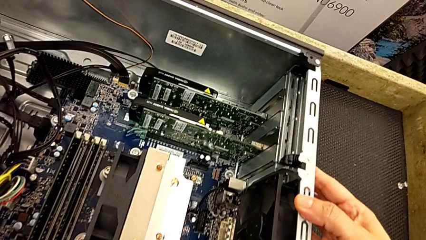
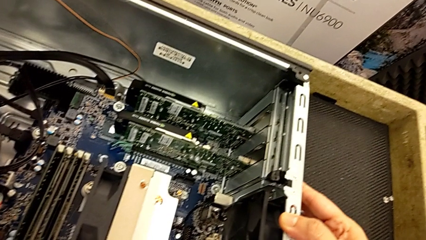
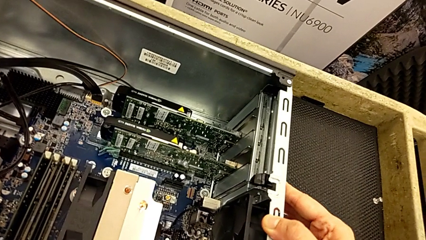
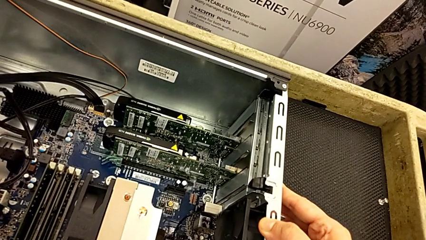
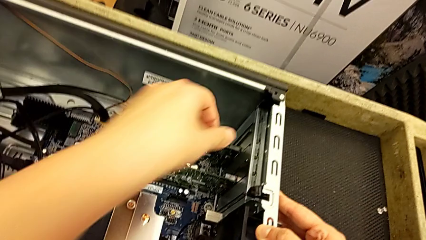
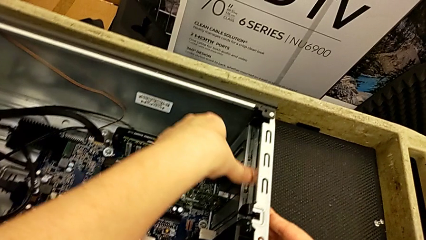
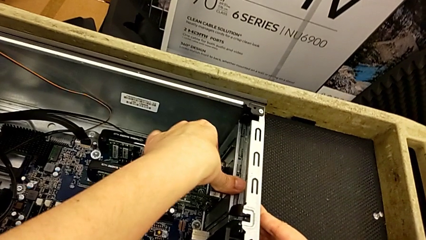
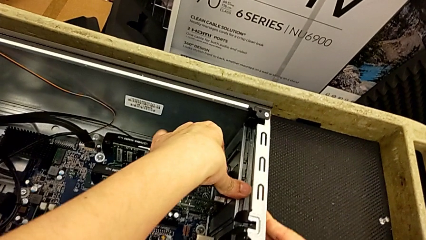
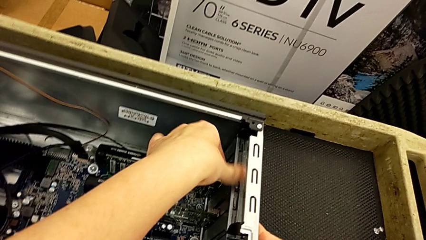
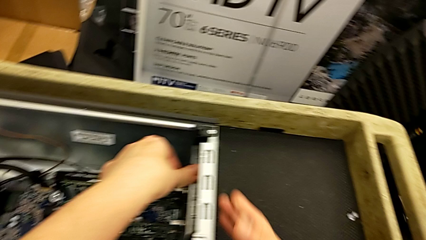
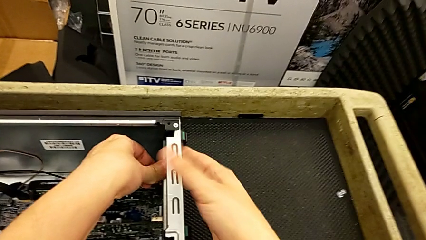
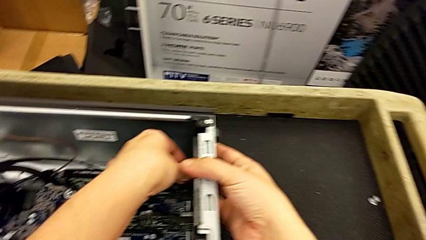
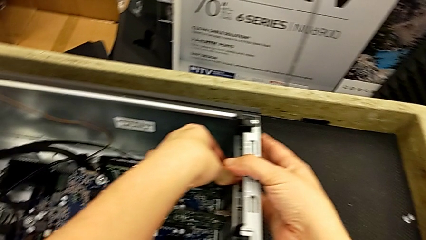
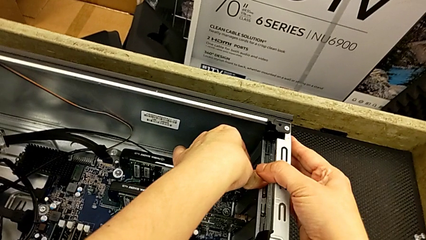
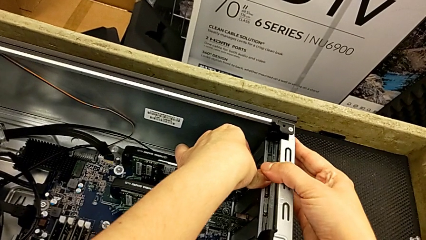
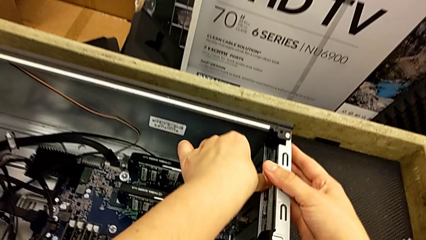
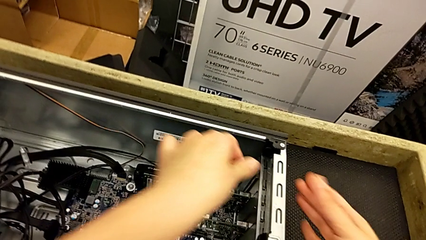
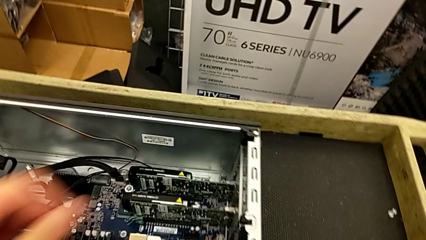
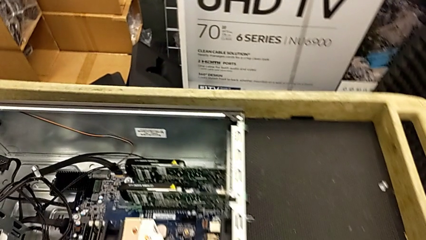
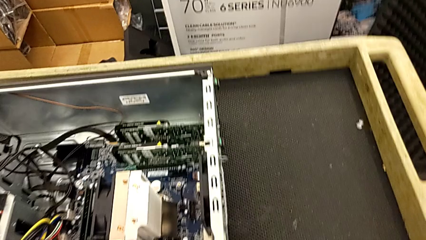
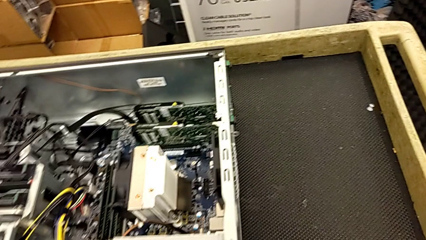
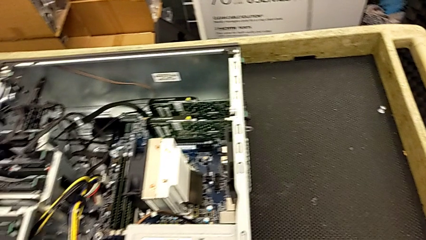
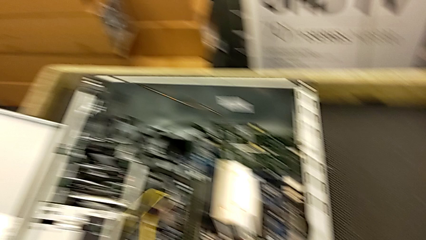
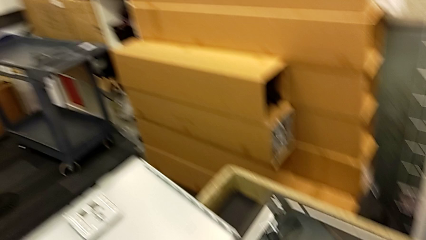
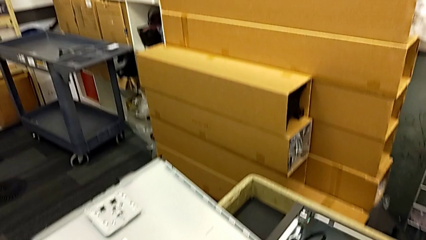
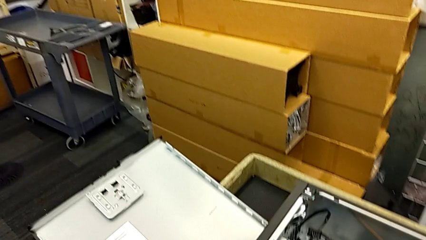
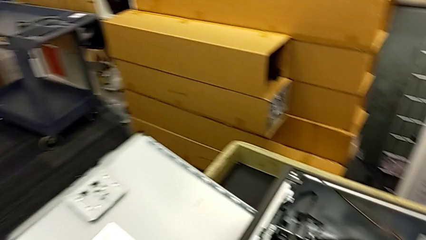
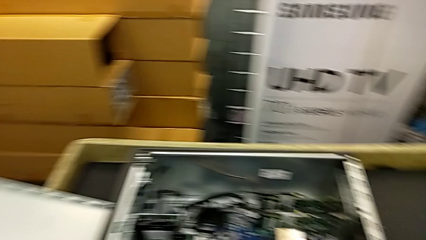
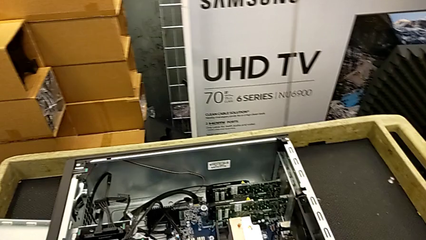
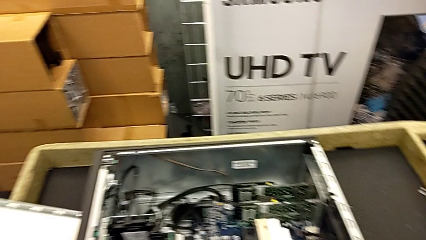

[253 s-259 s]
The camera wearer is inserting the graphic cards. They keep locking the computer tab.

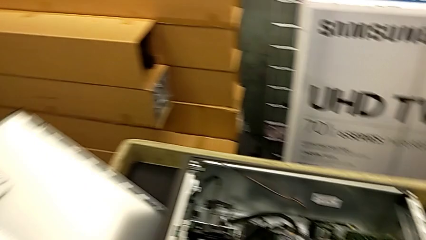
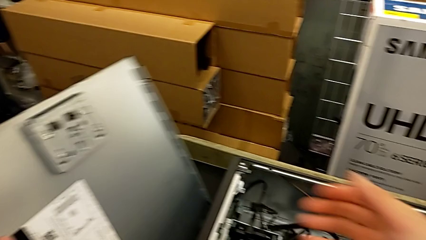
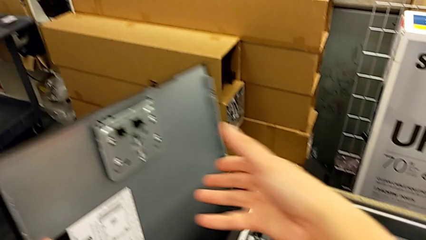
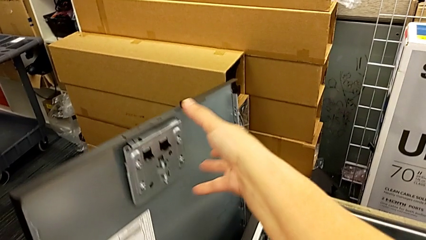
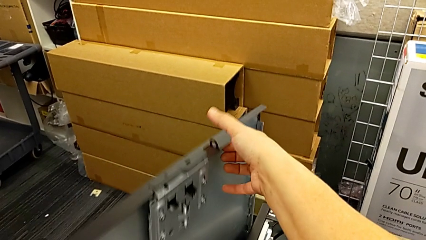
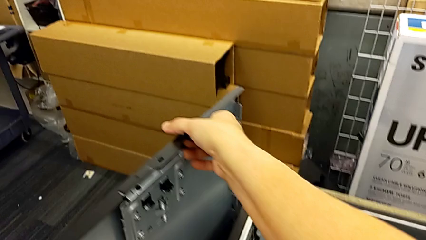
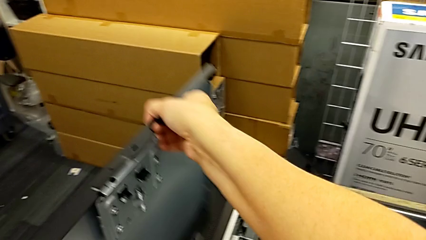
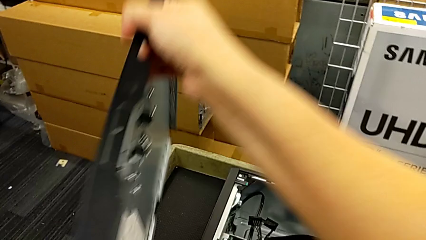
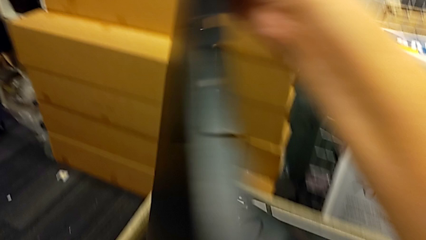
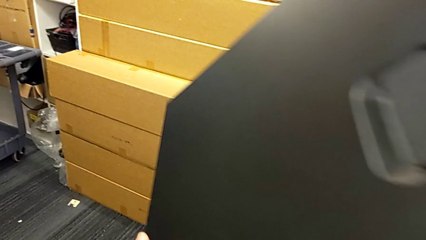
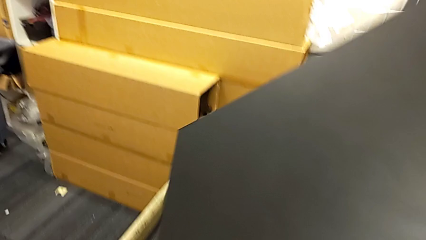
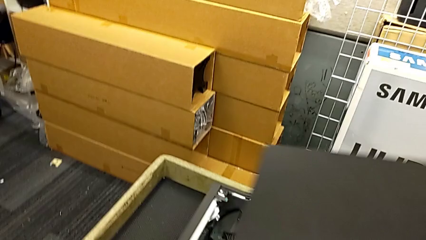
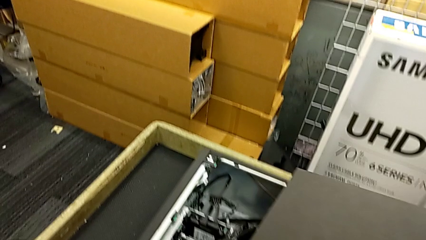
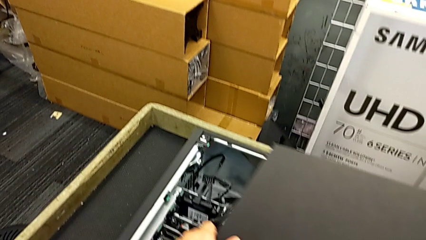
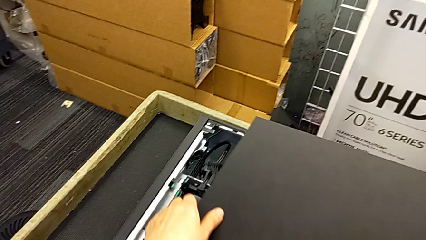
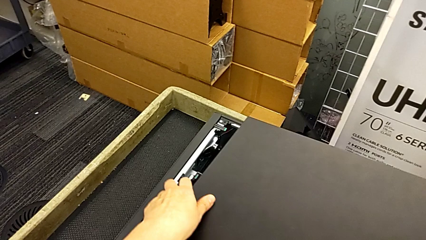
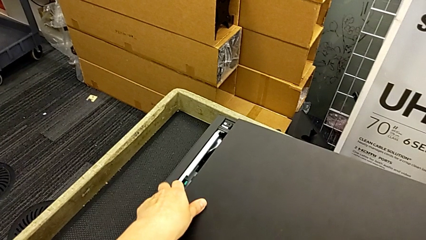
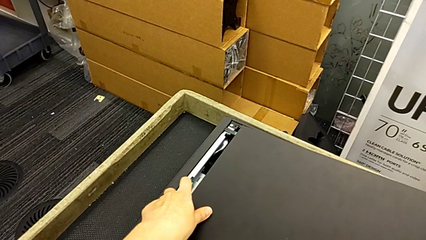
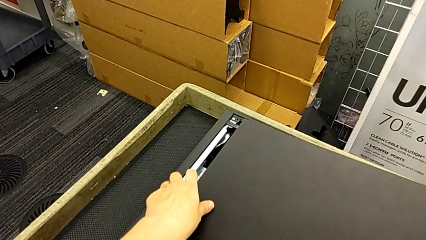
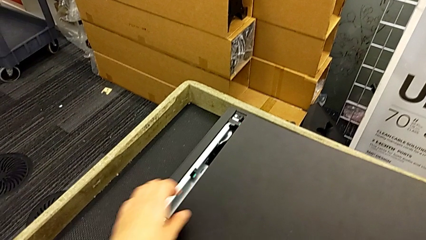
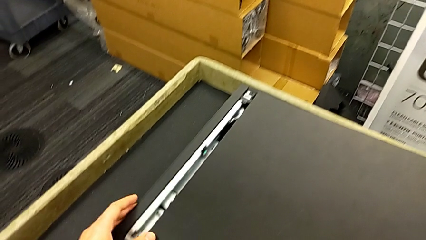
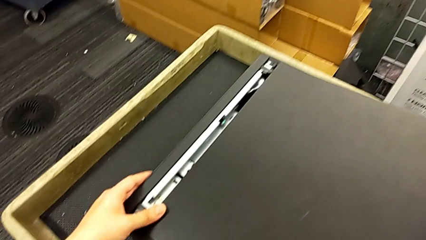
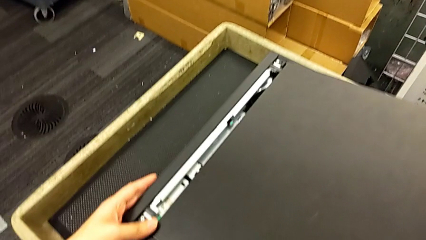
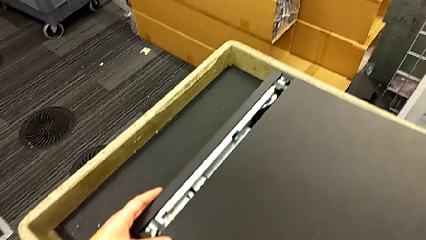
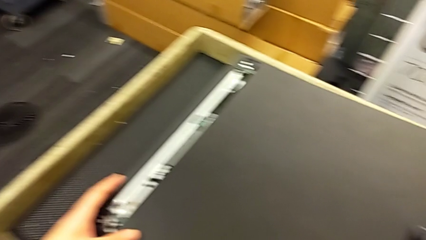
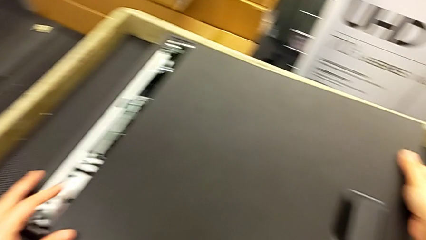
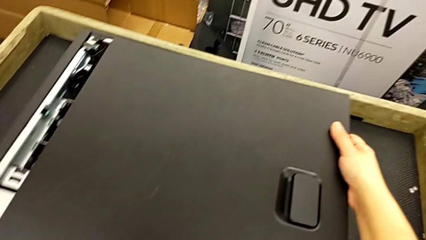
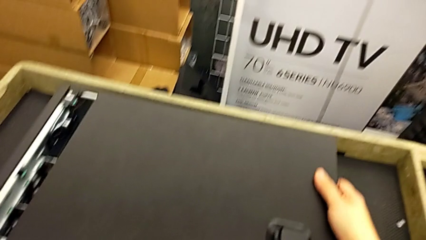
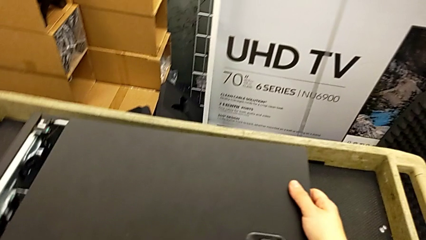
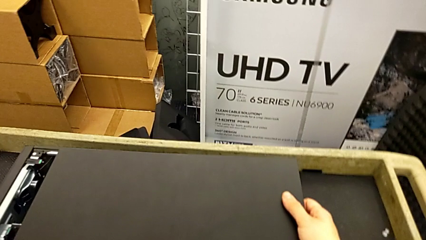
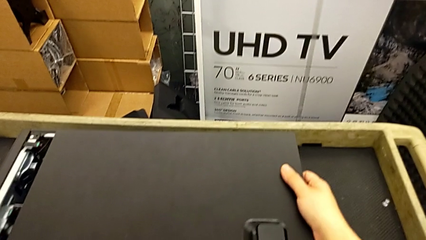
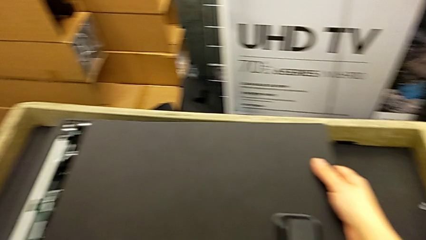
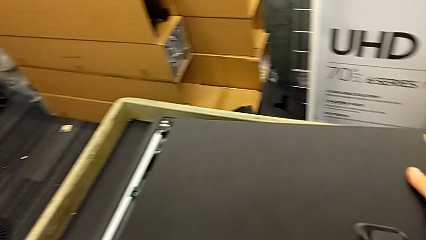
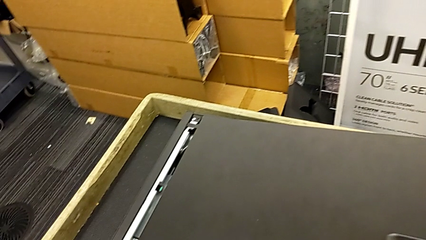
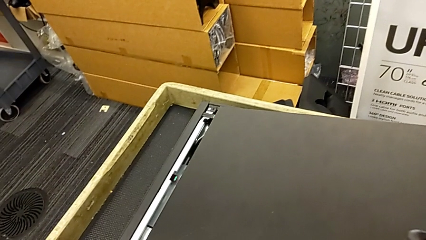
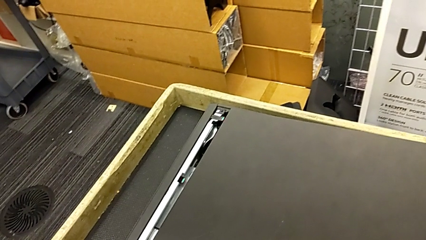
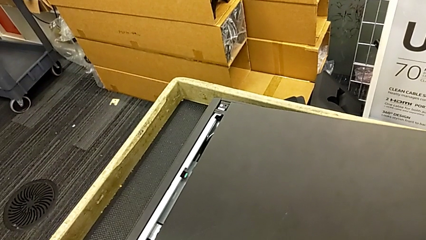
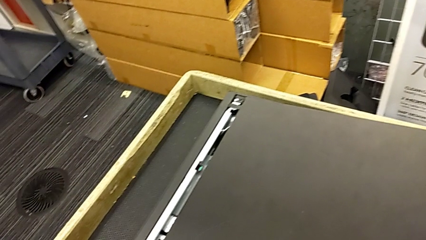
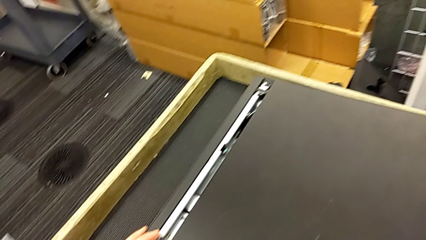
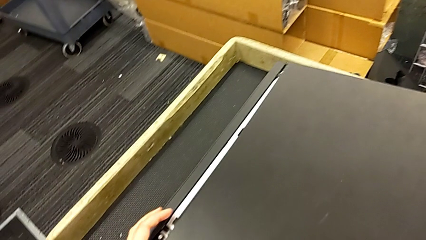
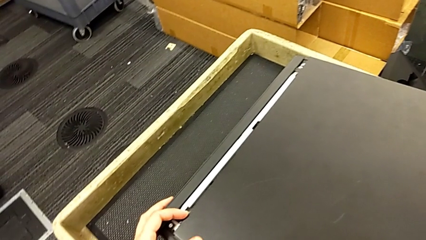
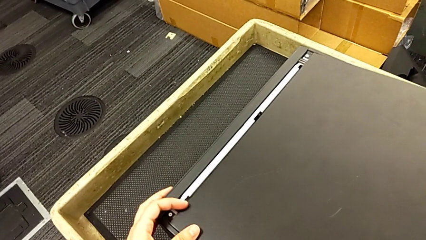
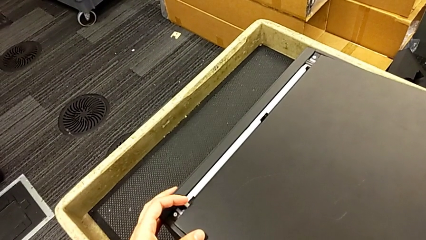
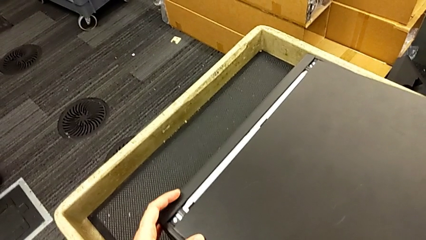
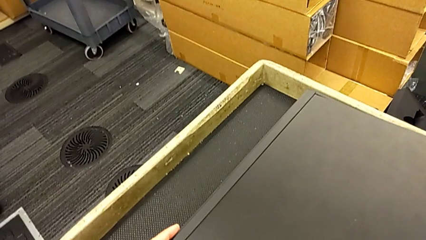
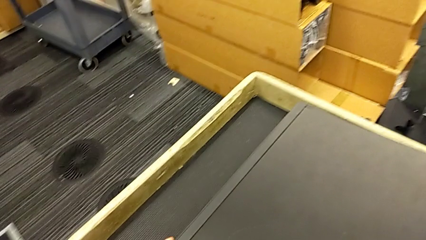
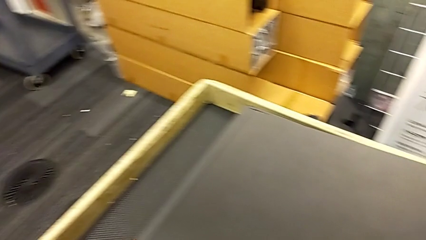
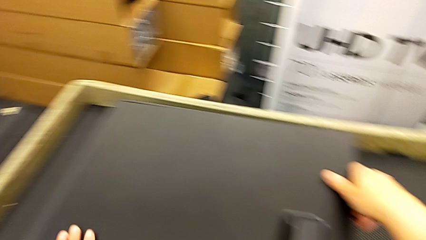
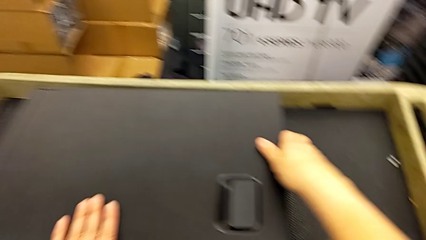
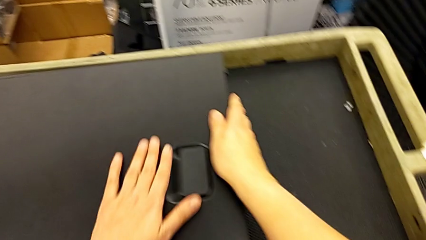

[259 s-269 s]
The camera wearer is closing the computer tower. They grab the cover, lift it, align it and begin to close it.
